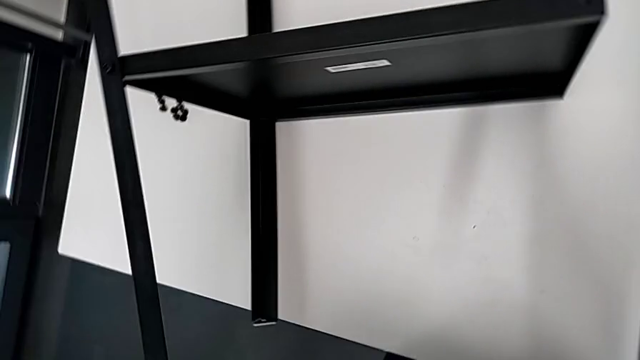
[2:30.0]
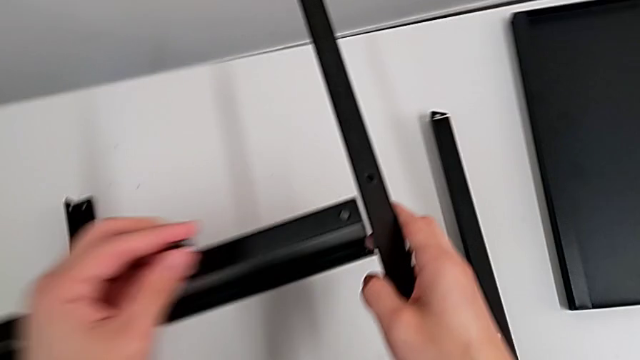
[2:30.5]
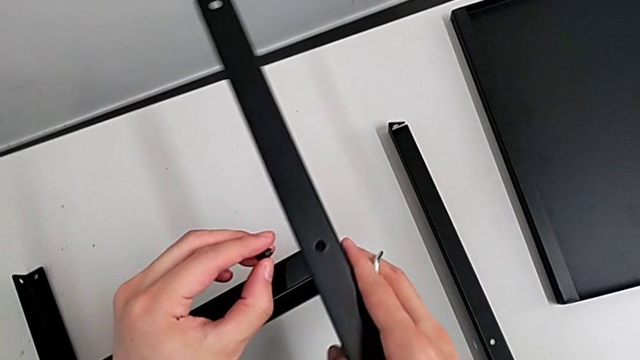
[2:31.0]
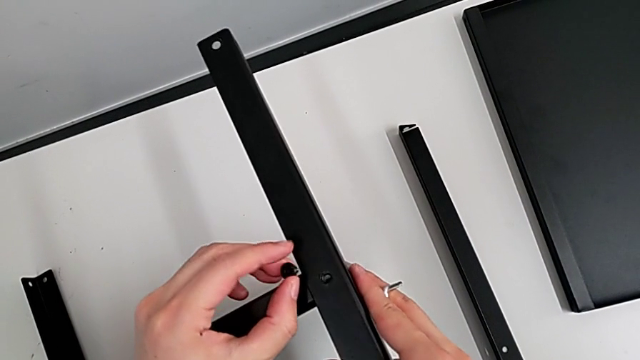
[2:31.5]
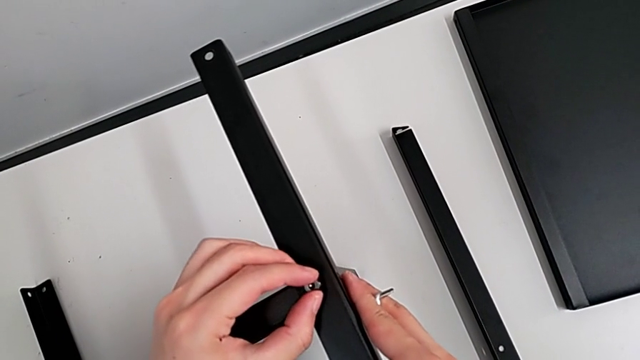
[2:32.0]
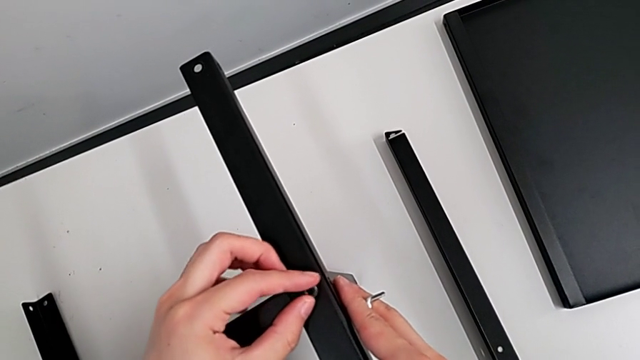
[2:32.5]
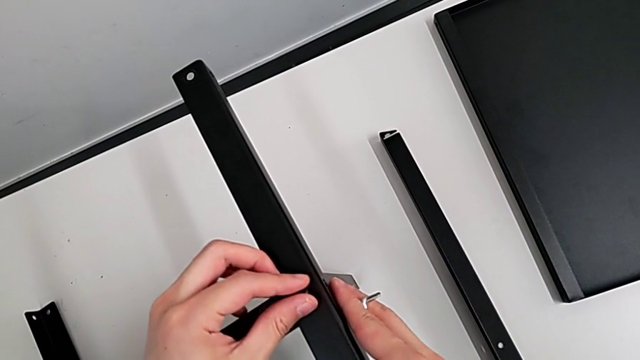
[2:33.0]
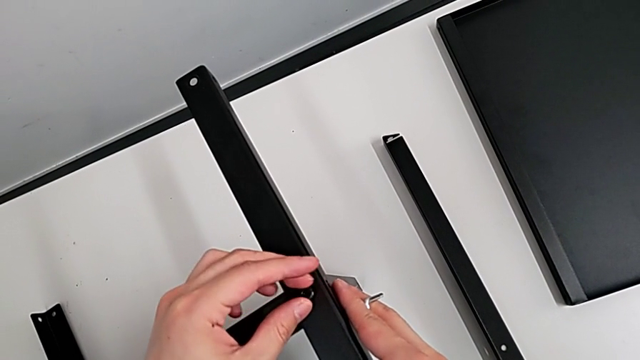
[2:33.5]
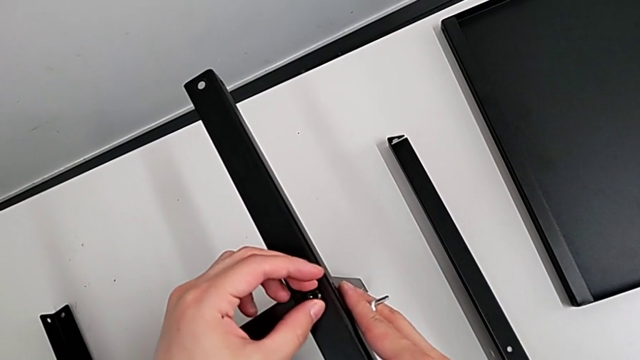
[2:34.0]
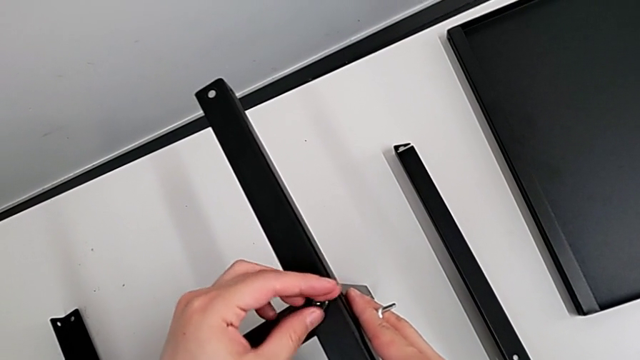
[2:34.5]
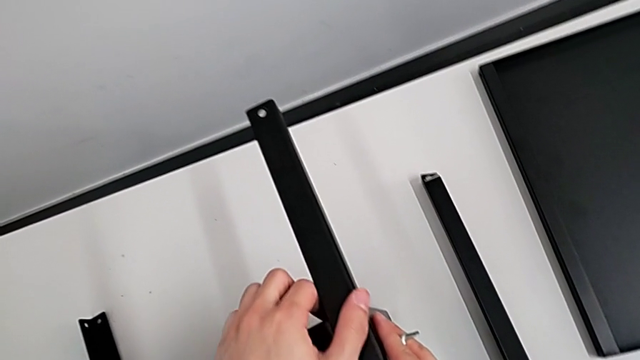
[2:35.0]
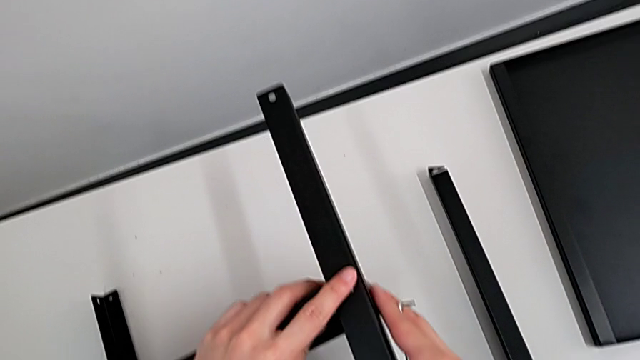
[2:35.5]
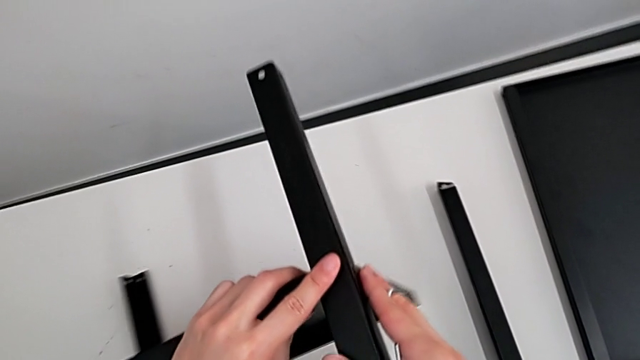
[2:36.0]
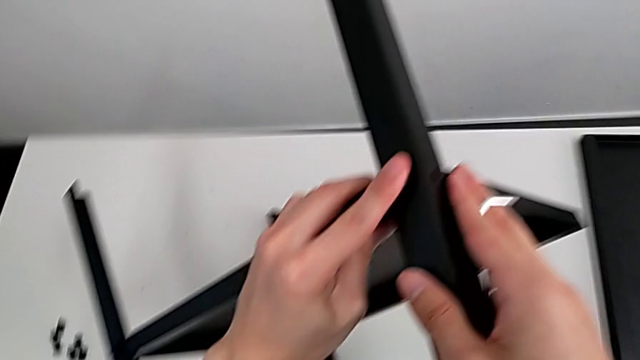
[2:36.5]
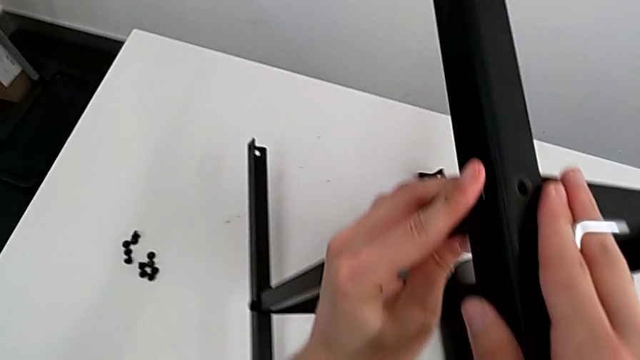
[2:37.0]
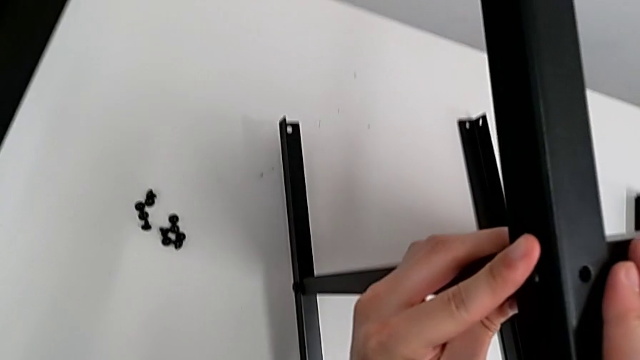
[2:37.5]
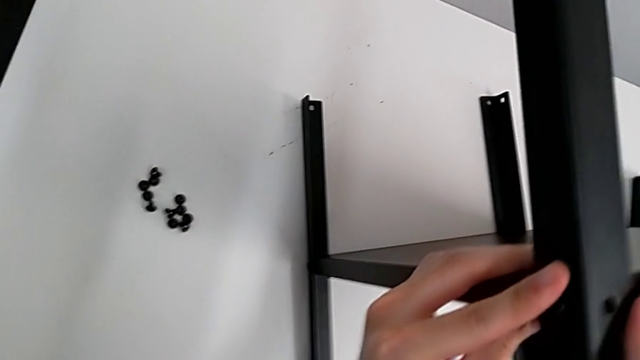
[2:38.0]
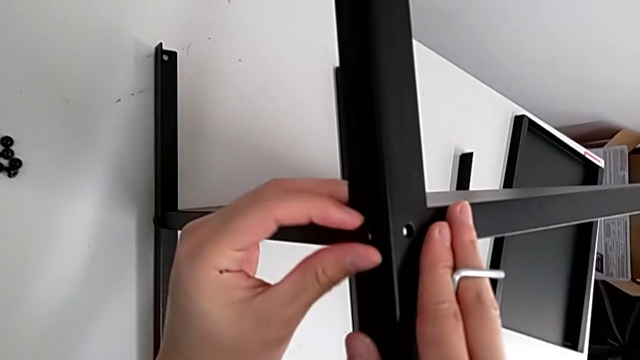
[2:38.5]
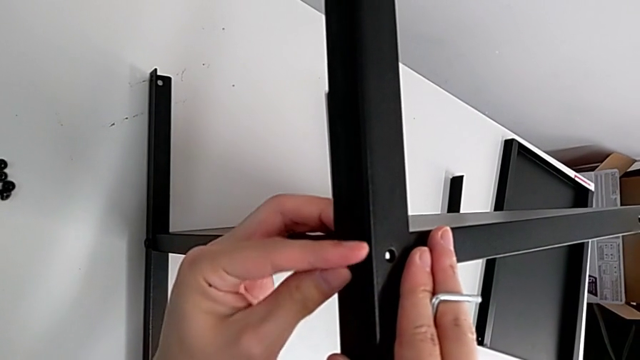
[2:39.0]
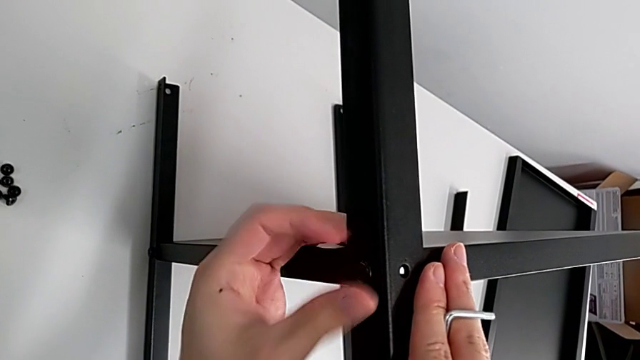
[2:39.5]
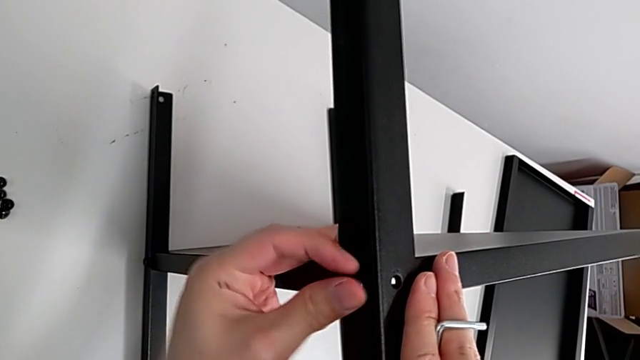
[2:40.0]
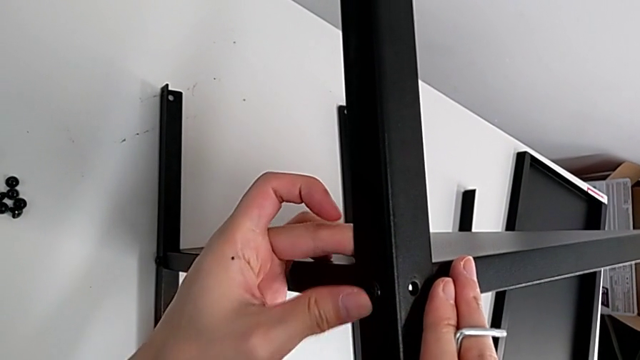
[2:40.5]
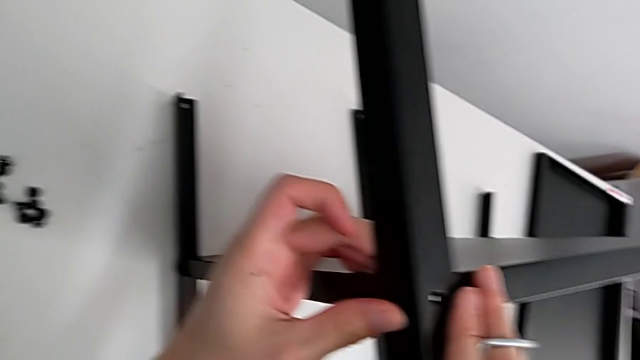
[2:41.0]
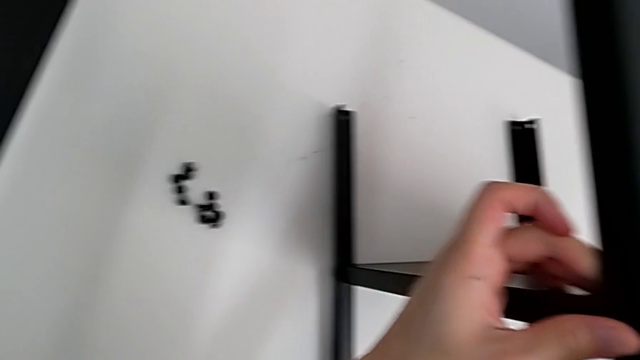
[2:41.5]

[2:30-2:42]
The camera wearer is screwing the third leg onto the shelf. They approach the nightstand, align the third leg, insert the hex socket head, screw it, grab the nightstand, rotate it, place it, screw the hex socket head and approach it.

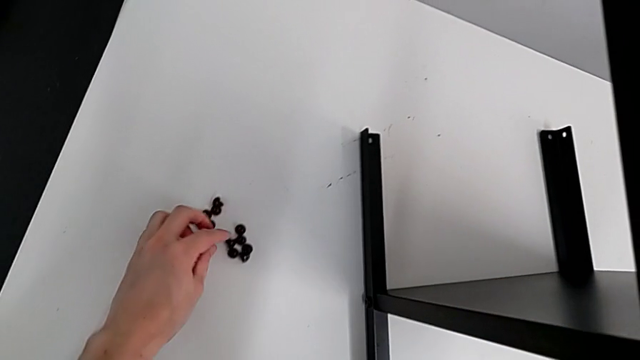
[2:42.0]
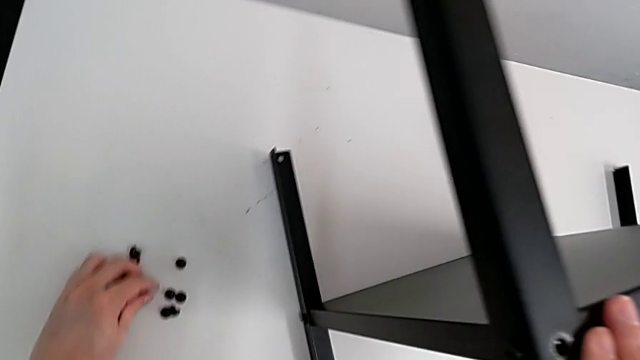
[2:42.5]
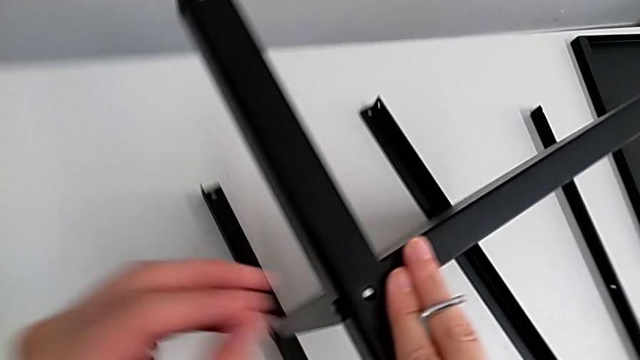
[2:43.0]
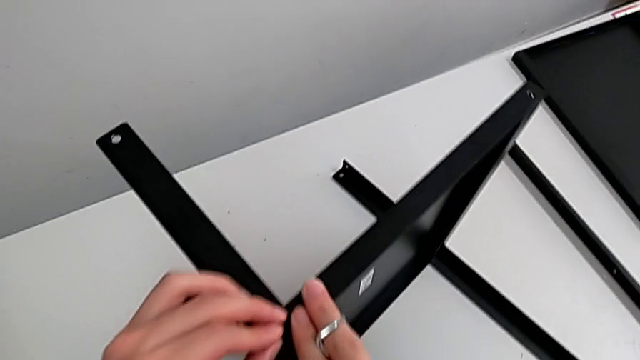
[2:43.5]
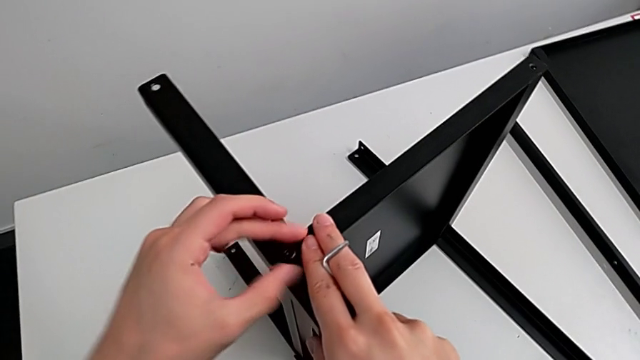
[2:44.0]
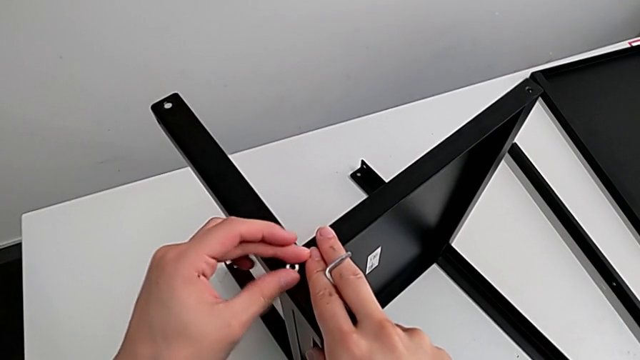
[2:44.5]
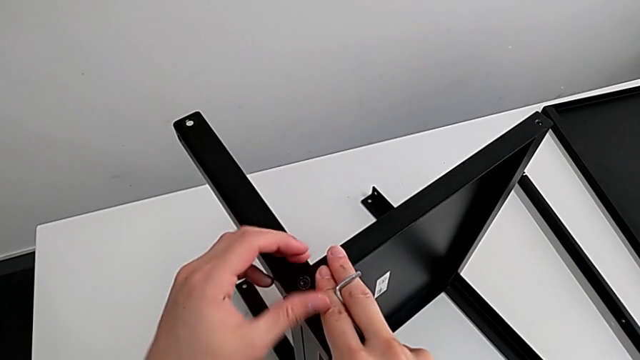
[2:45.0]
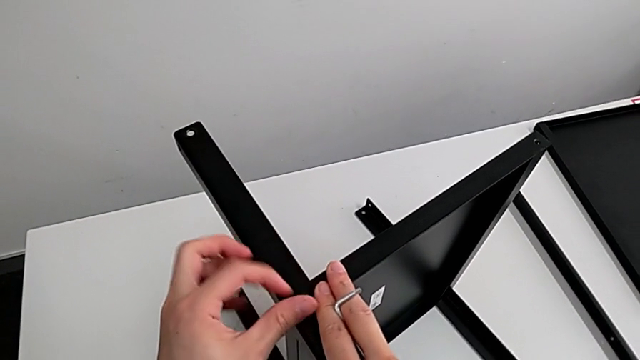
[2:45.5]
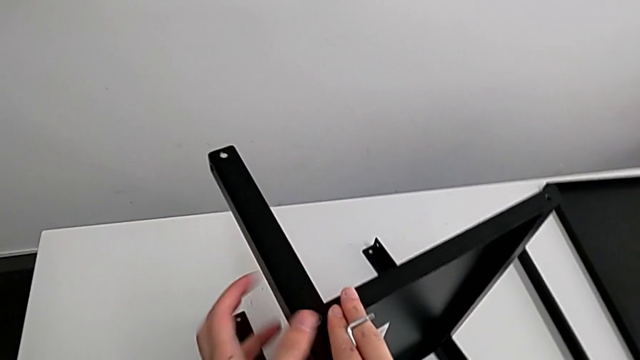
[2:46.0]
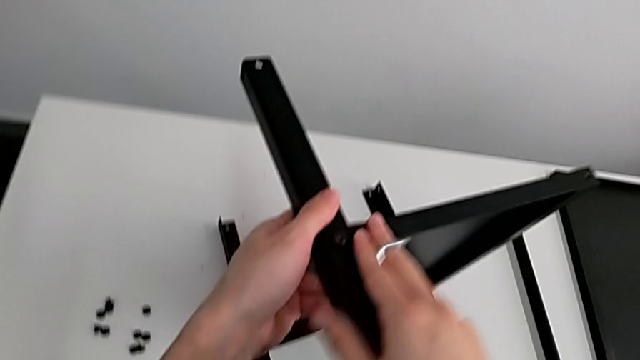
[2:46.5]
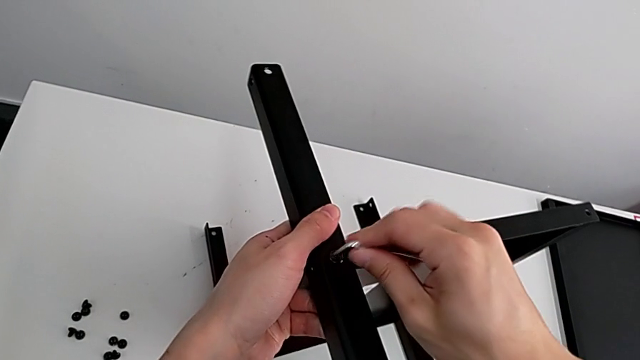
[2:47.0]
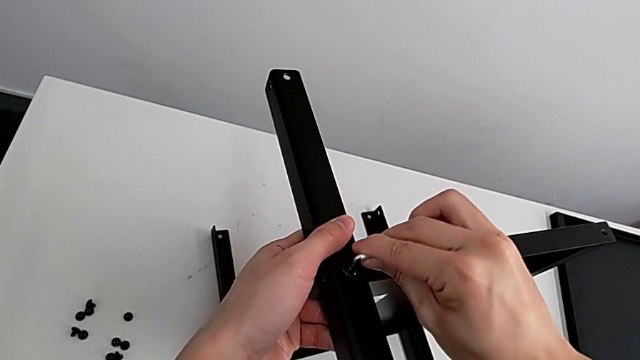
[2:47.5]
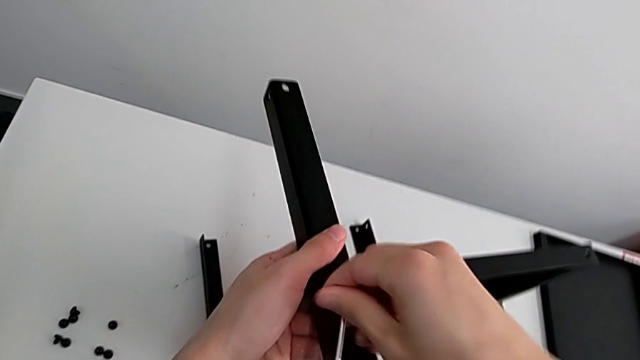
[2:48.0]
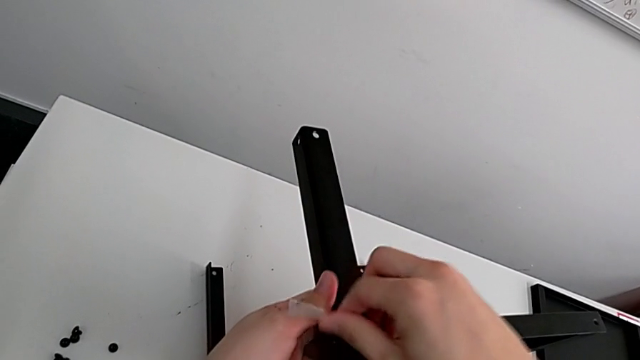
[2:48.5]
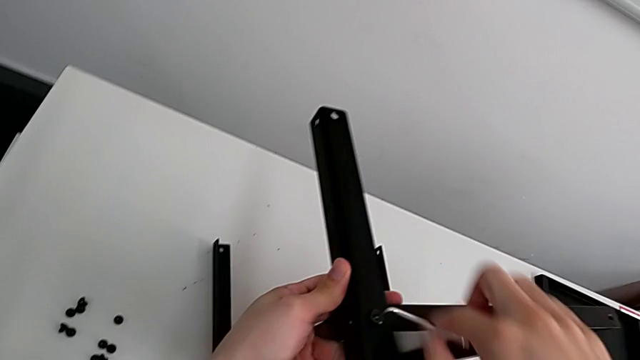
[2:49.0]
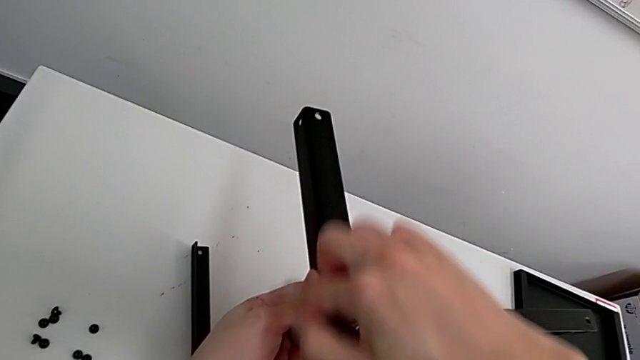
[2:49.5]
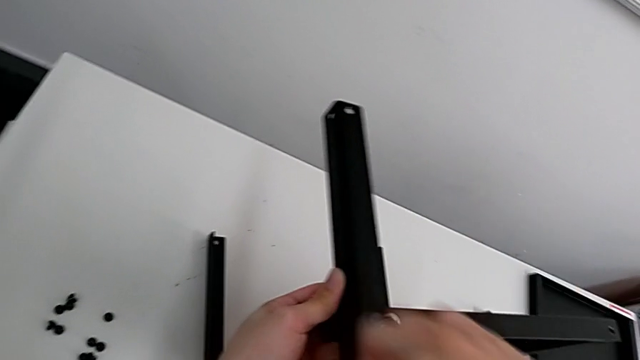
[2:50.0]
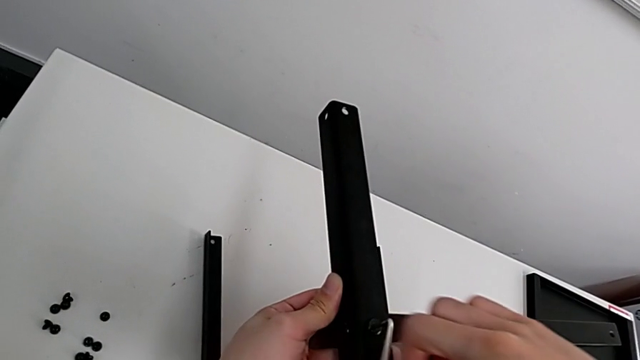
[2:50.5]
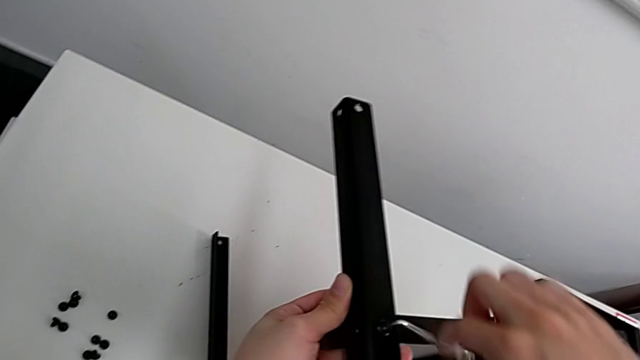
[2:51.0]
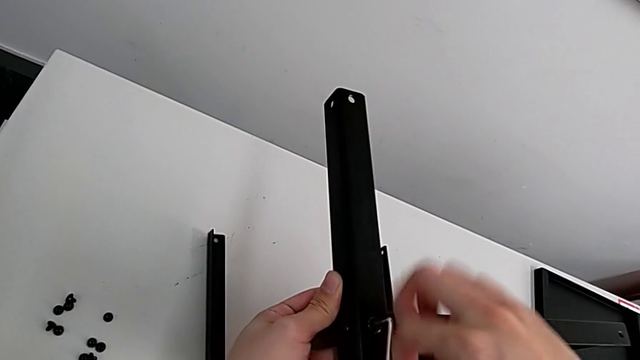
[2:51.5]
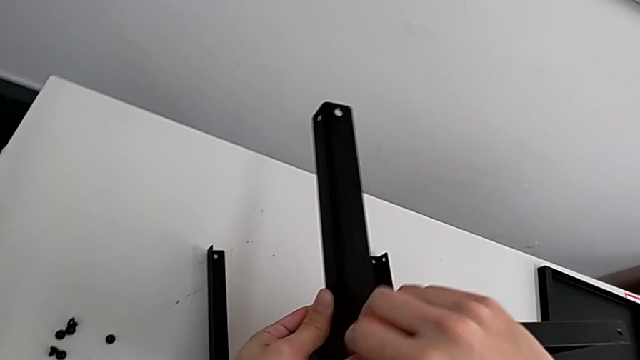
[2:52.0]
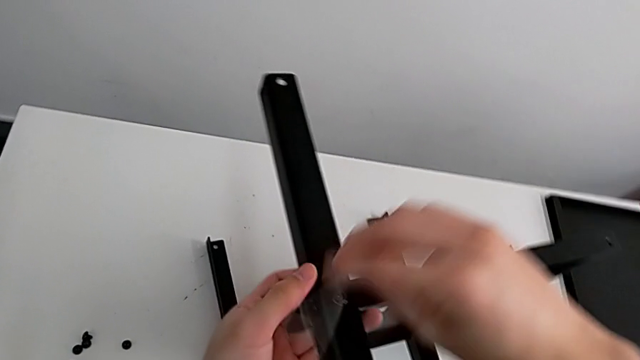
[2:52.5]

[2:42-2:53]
The camera wearer is screwing the third leg onto the shelf. They grab the hex socket head, insert it, screw it with the left hand, insert the Allen wrench with the right hand, screw the hex socket head and withdraw the Allen wrench.
